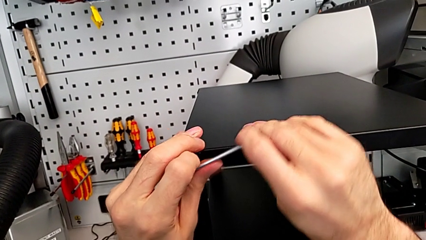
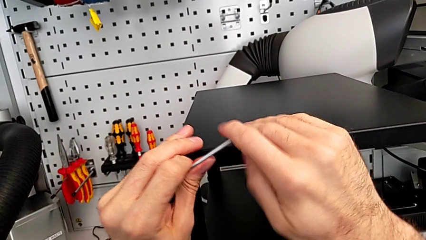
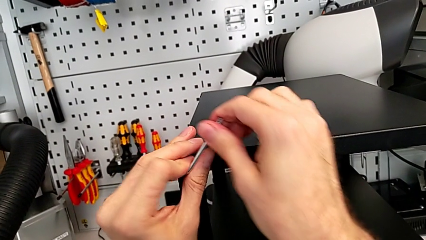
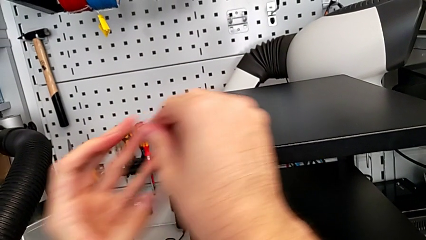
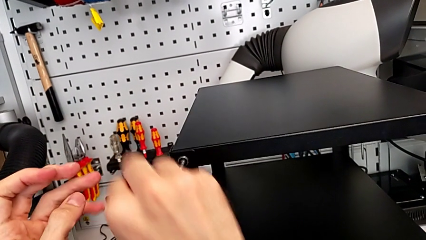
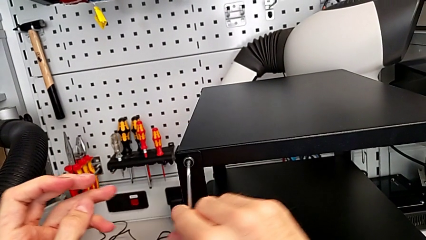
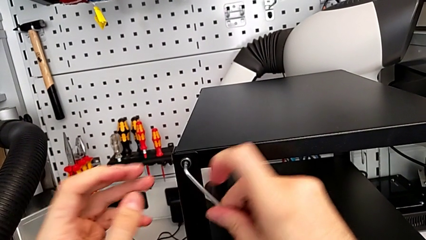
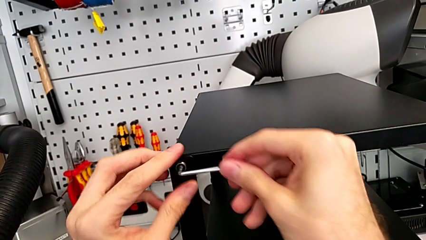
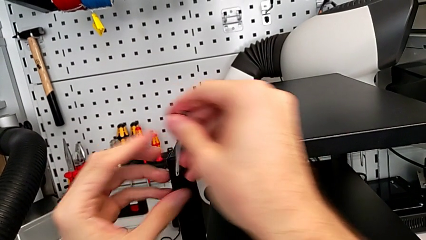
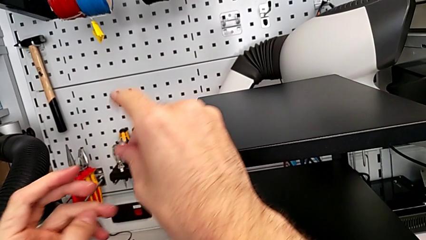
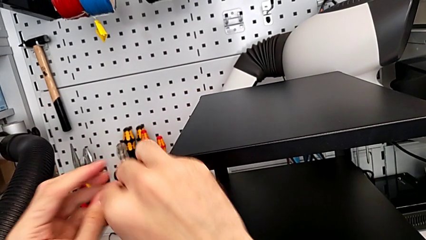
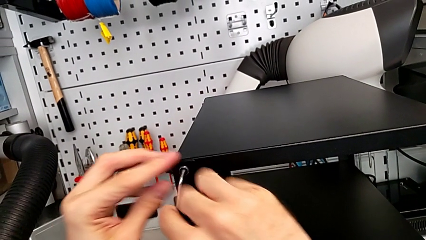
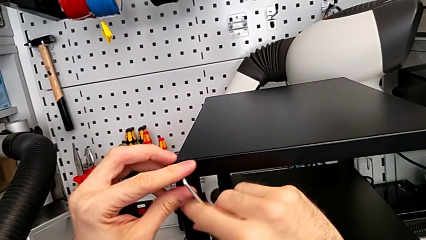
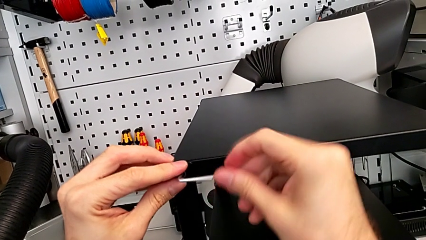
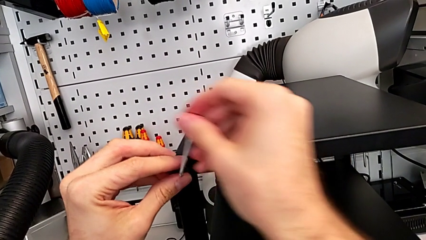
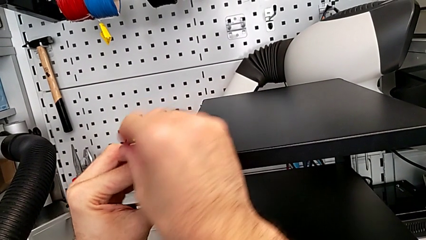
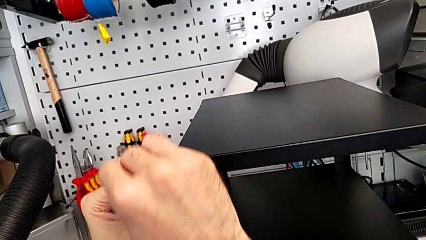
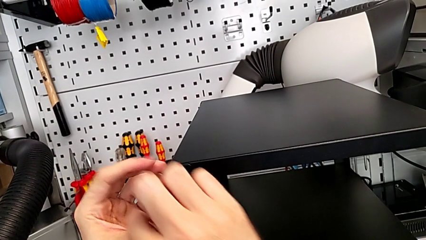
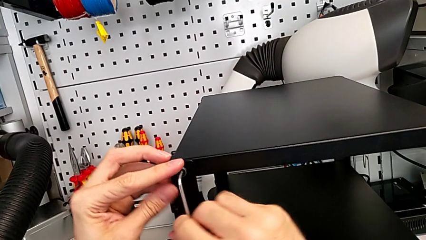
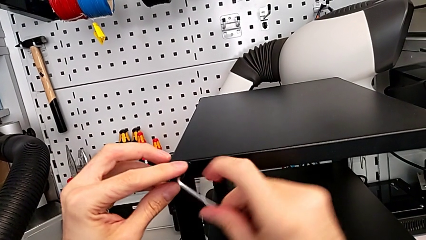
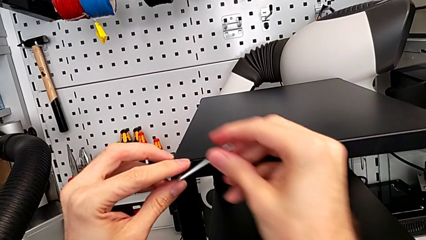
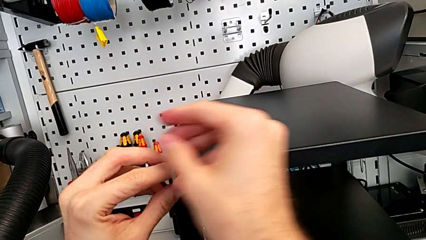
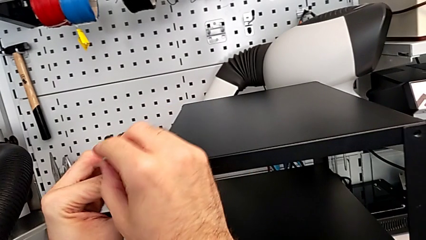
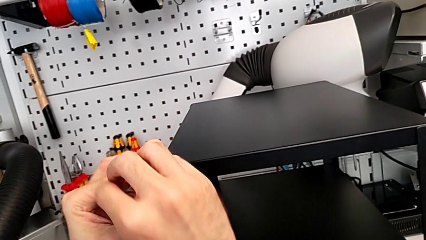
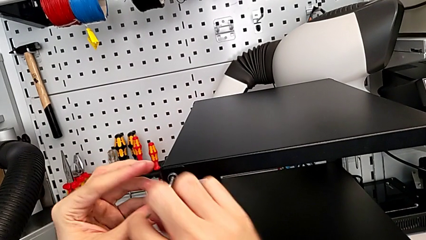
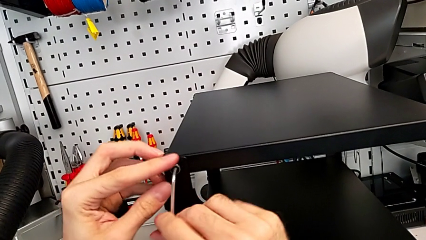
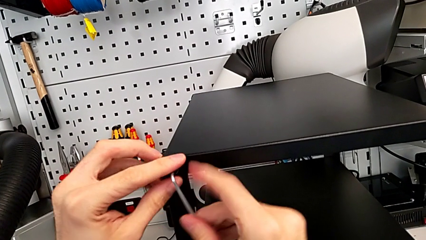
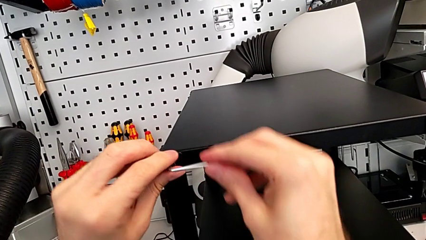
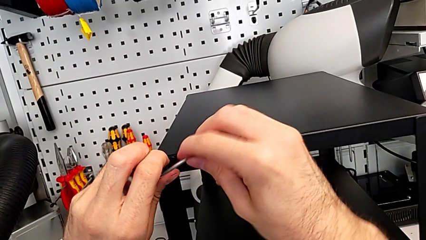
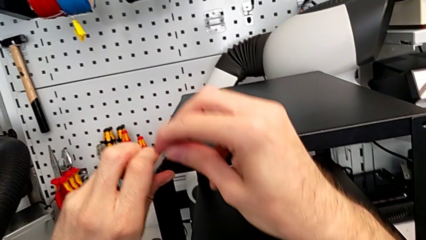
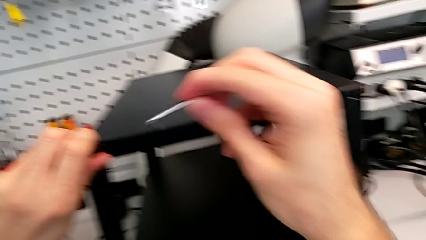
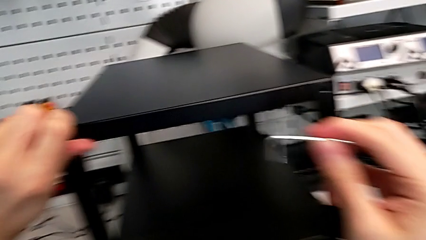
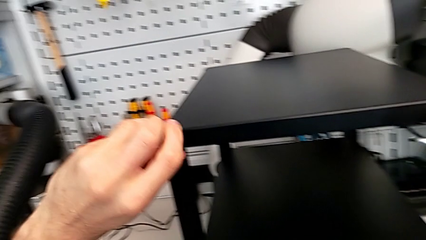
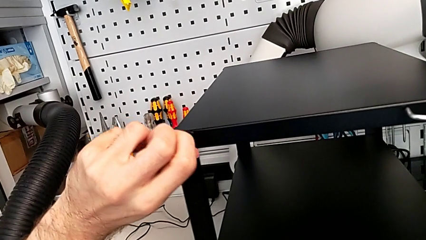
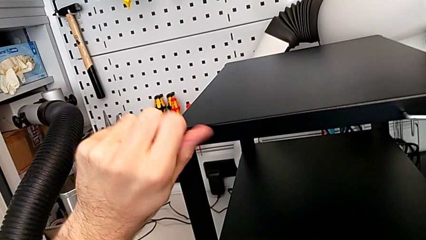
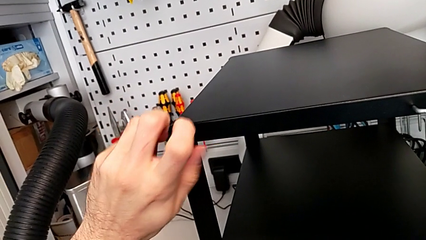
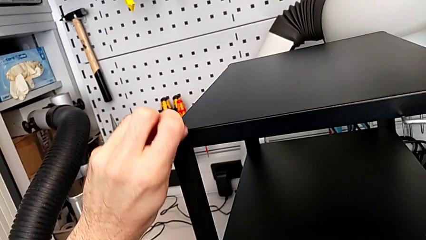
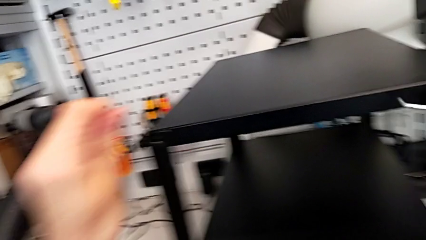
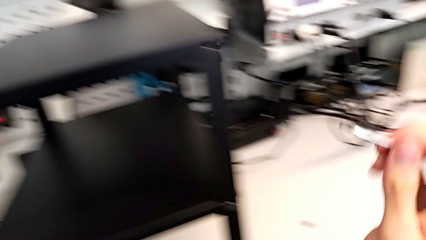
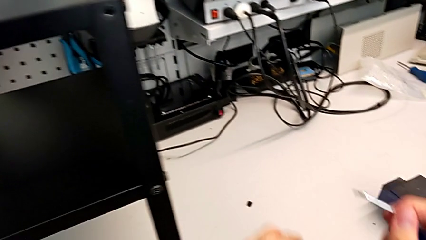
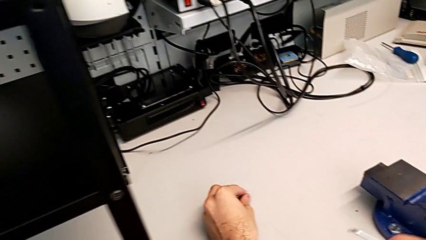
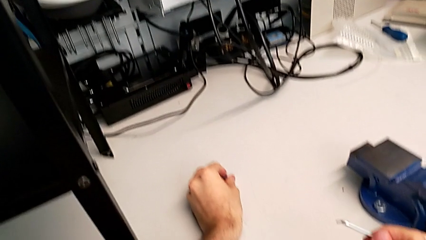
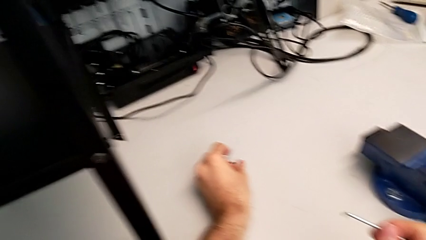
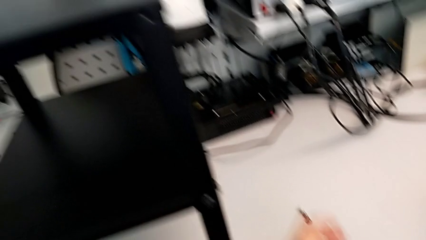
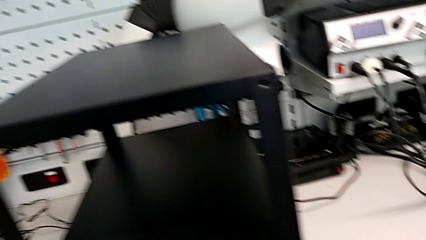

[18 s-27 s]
The camera wearer is unscrewing two screws from the top table. They keep unscrewing the hex socket head, withdraw the Allen wrench, unscrew the hex socket head, disassemble it and place it.

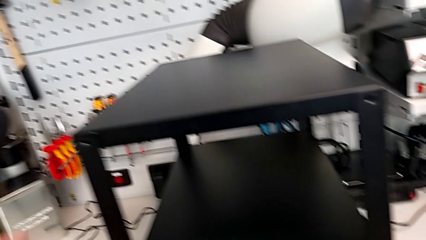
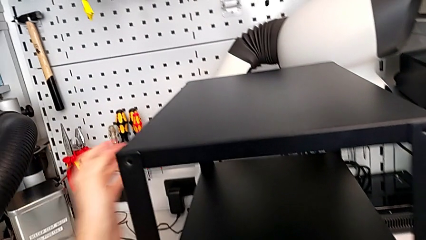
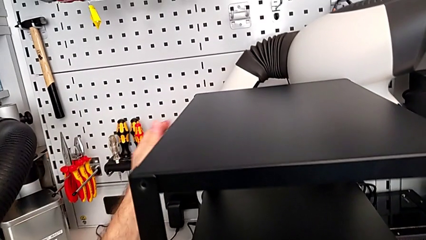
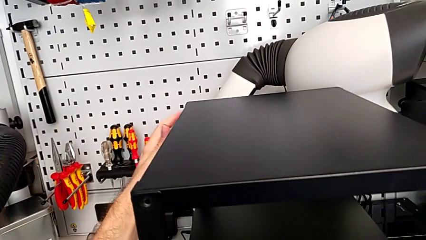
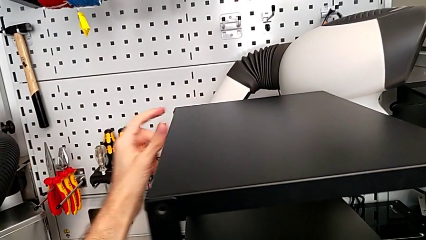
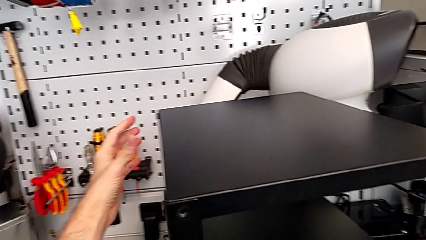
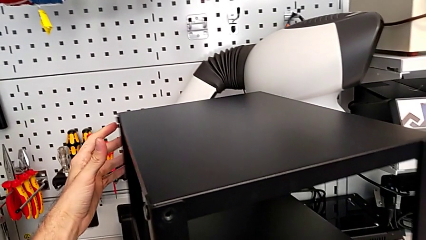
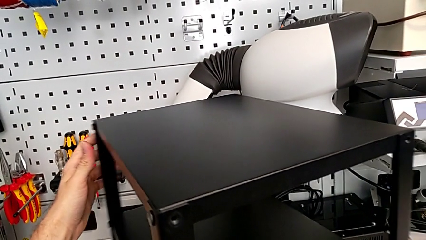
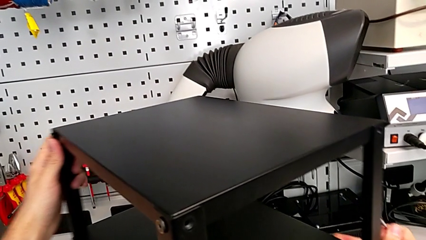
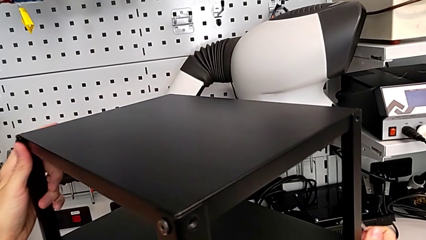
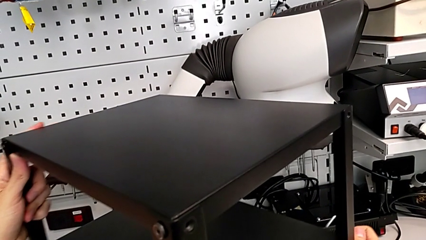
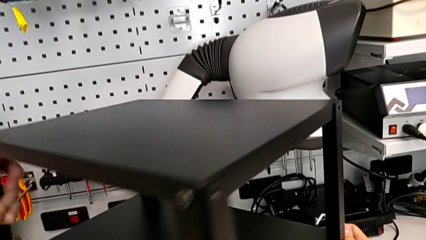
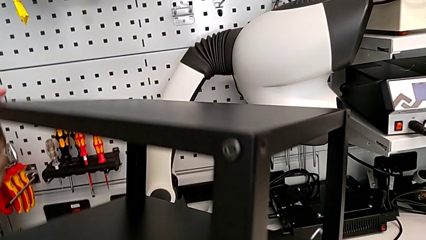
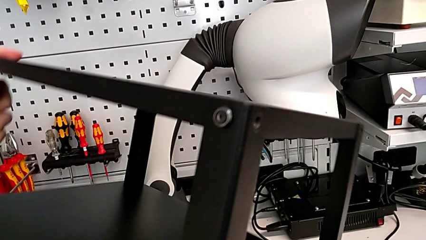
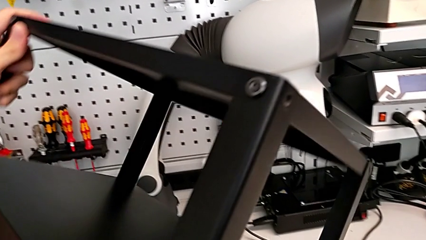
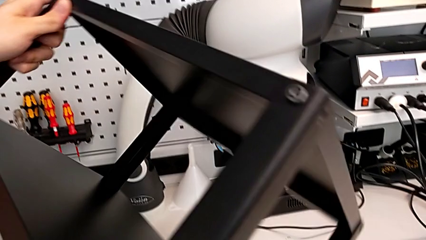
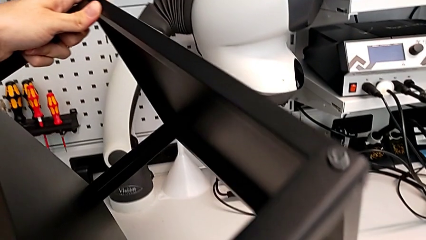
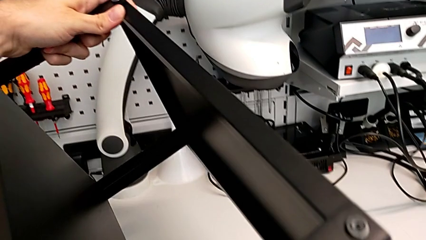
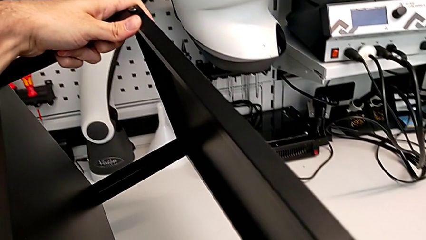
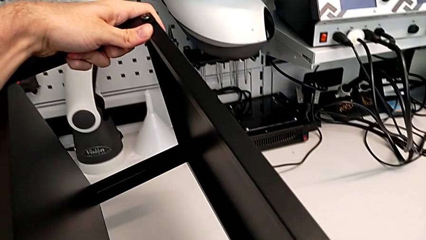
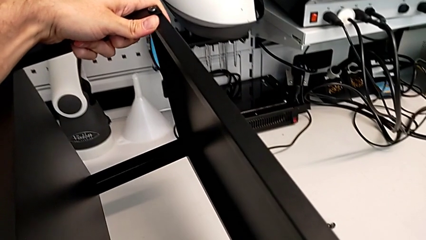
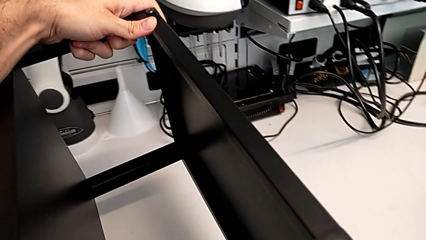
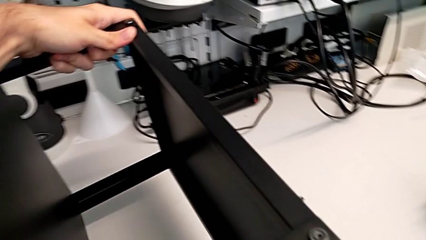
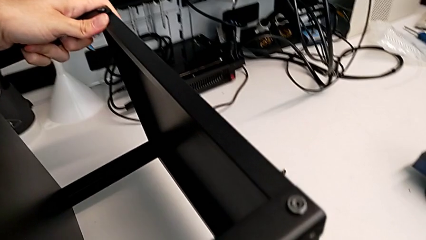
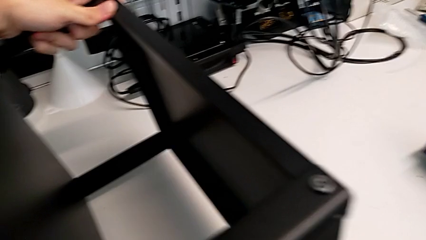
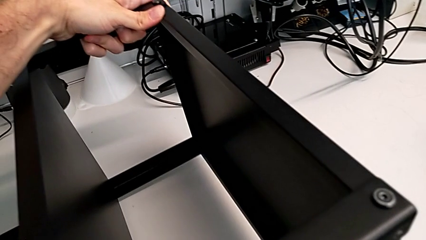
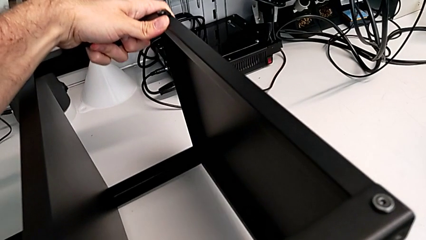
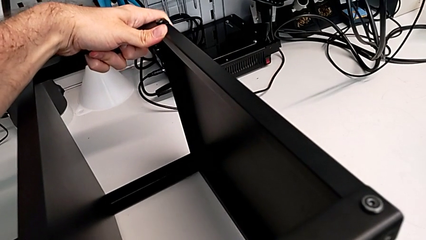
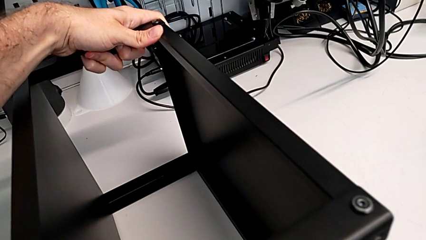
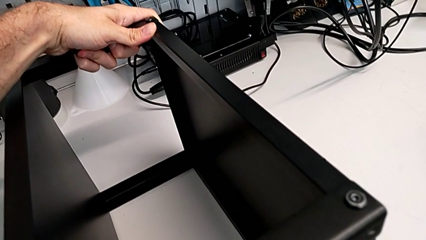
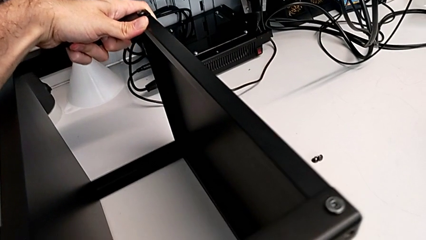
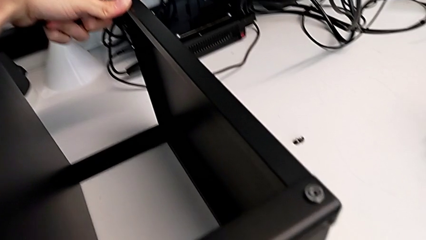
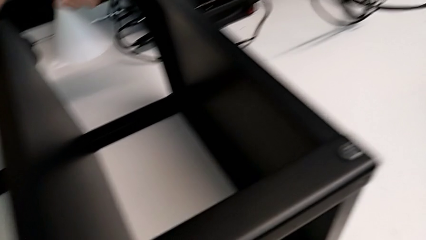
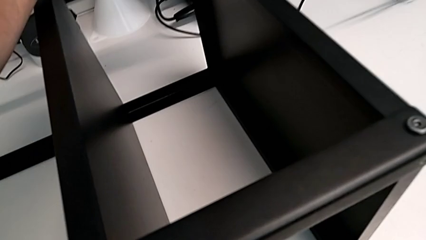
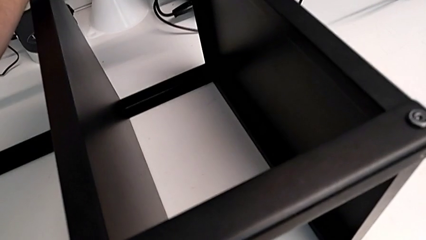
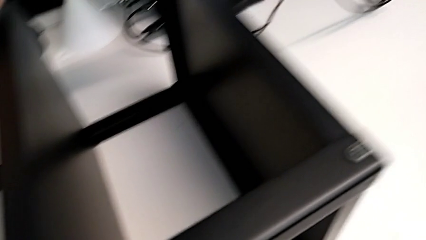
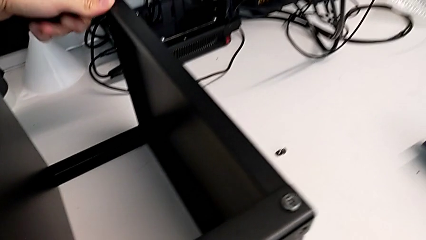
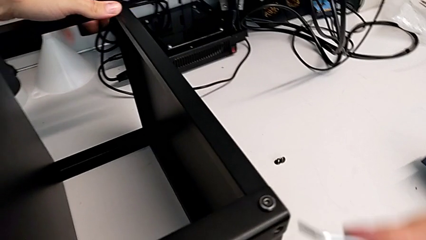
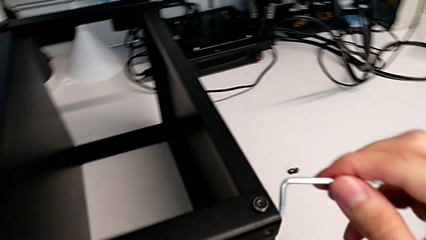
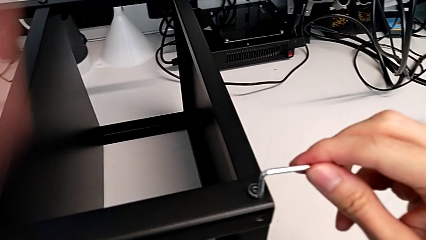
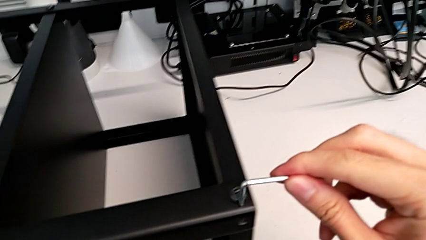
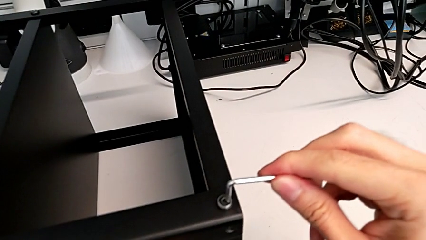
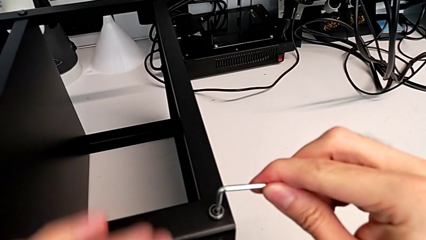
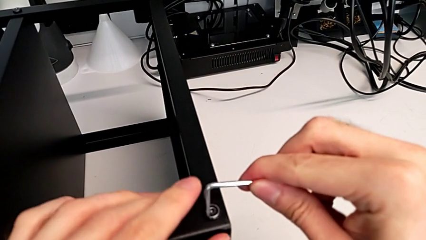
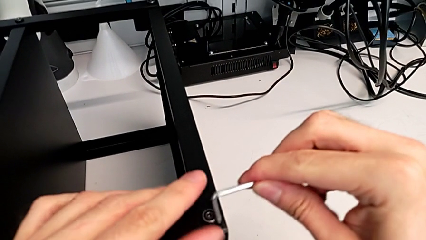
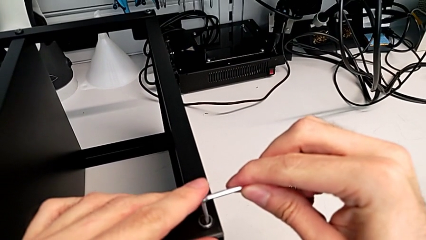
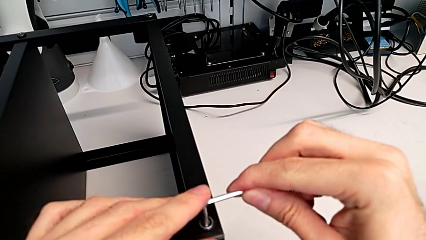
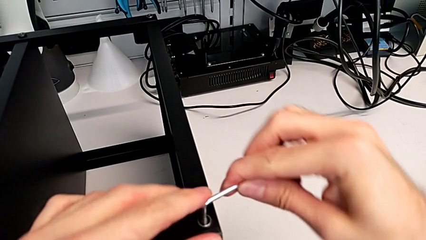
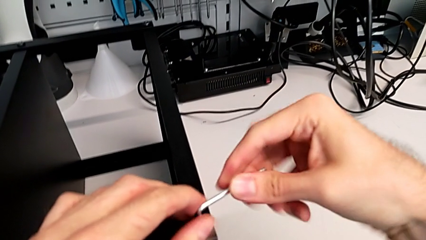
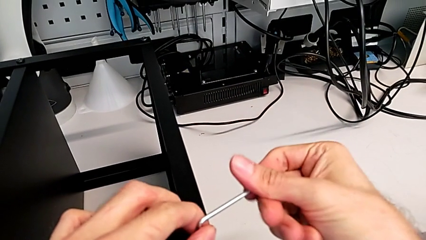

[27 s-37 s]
The camera wearer is unscrewing the next two hex socket heads from the top table. They rotate the nightstand and insert the Allen wrench.
